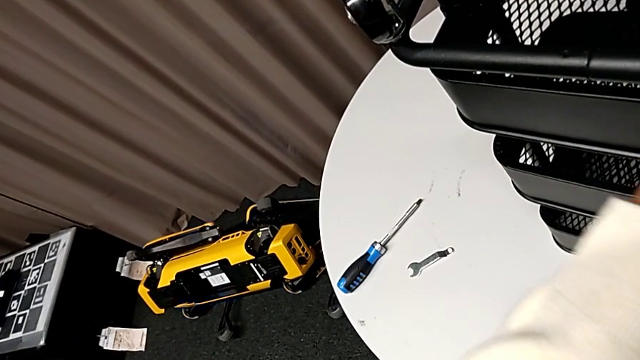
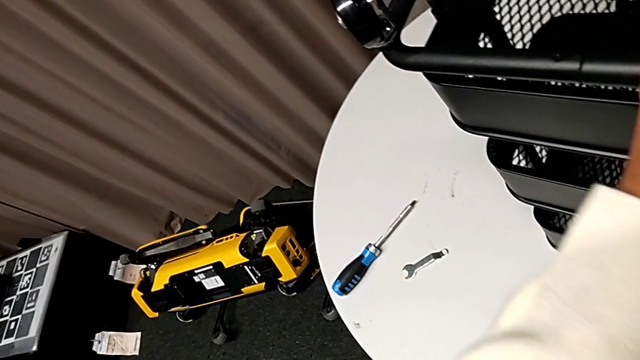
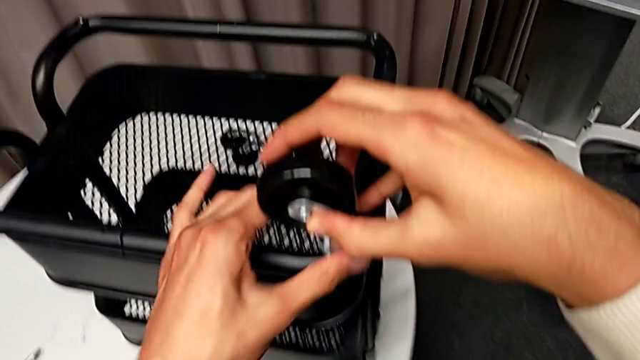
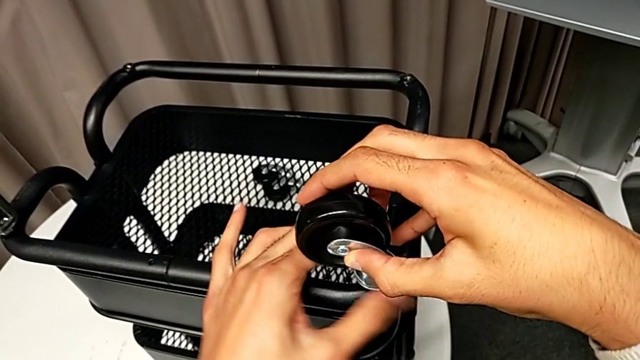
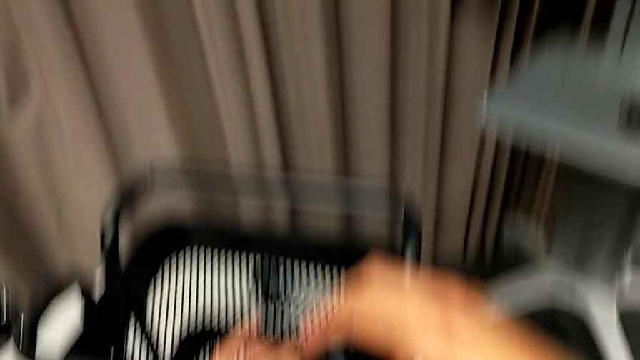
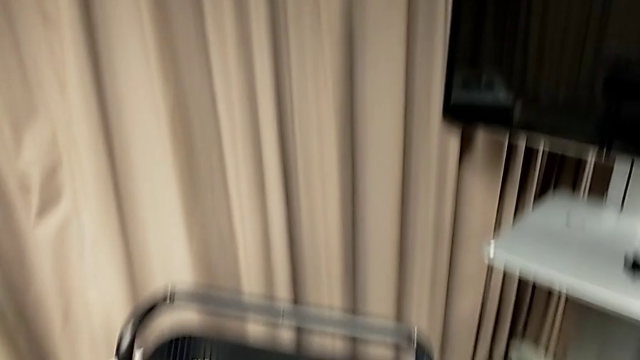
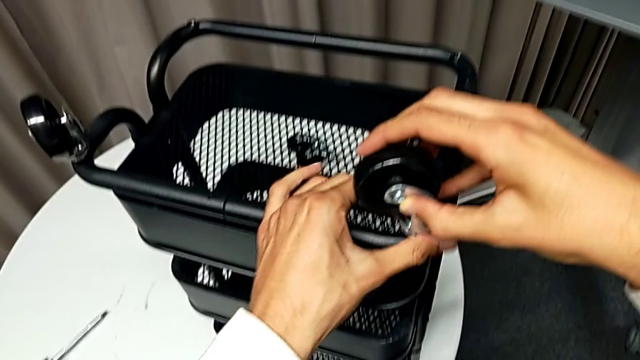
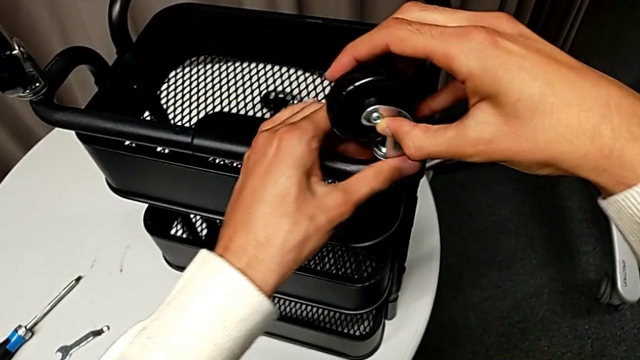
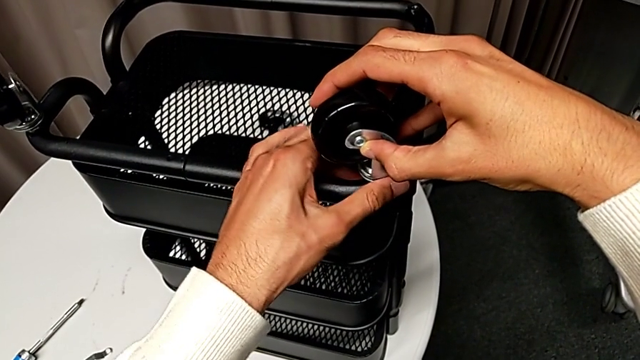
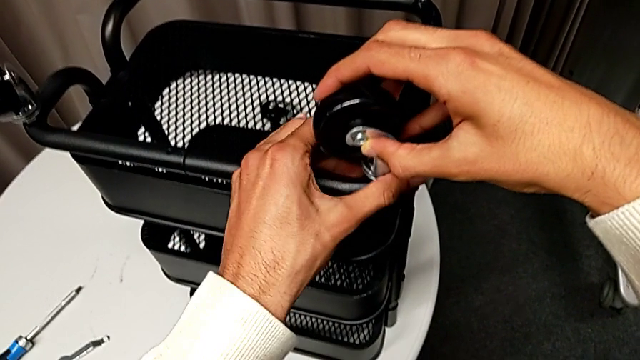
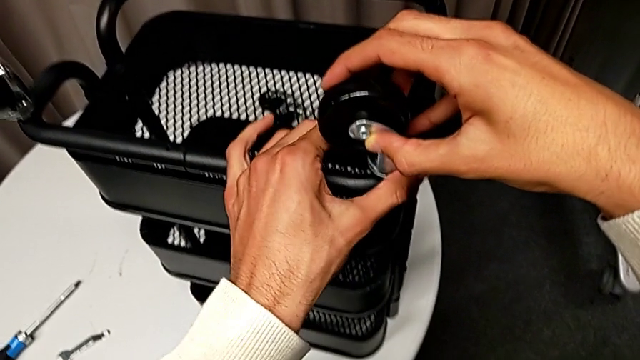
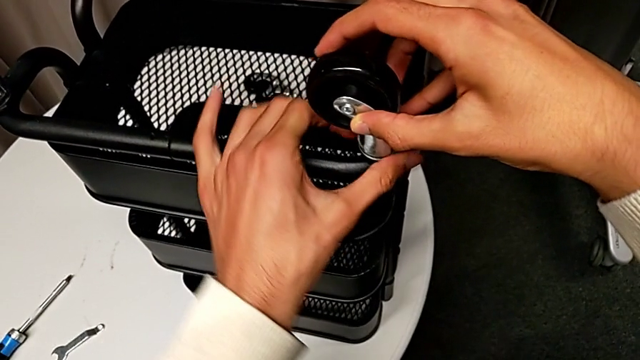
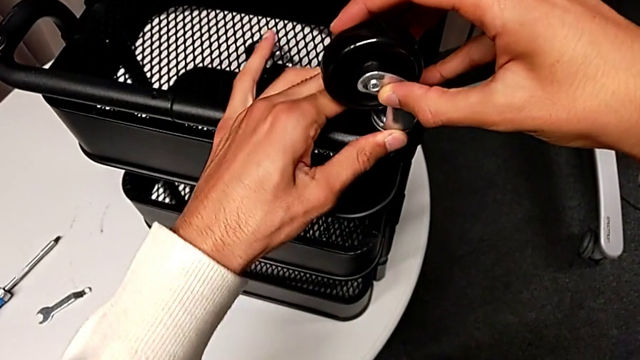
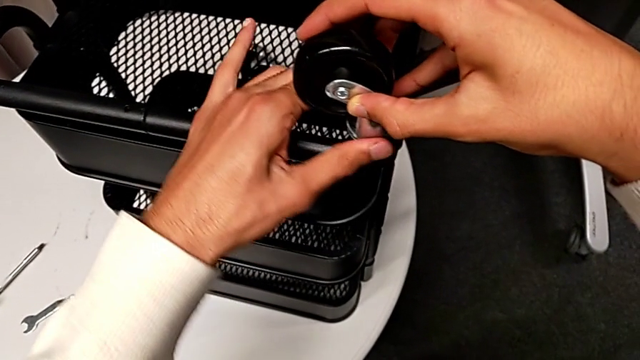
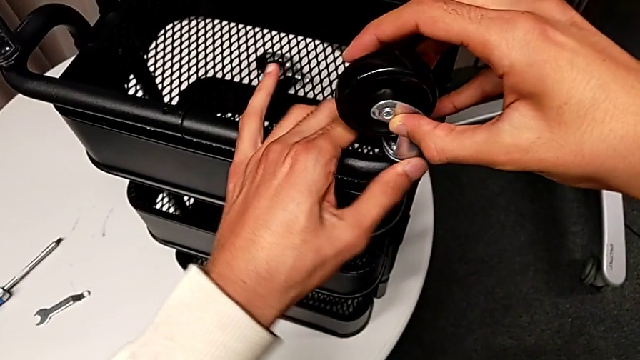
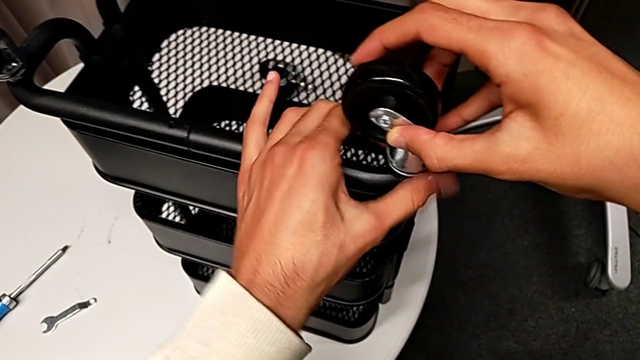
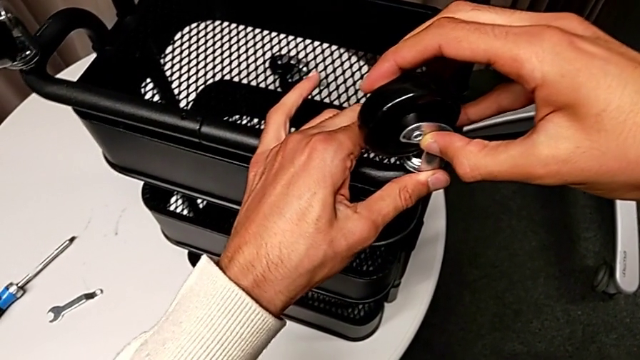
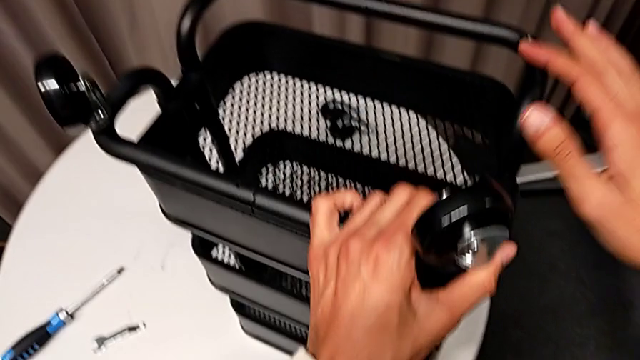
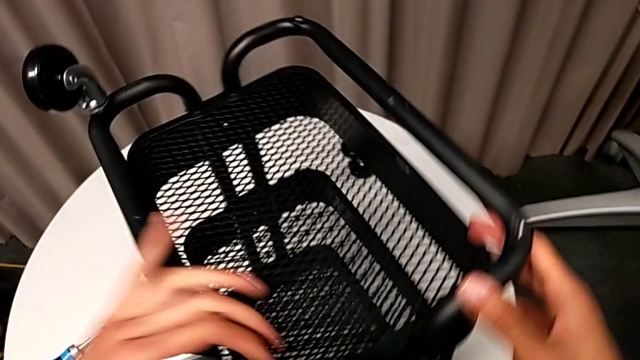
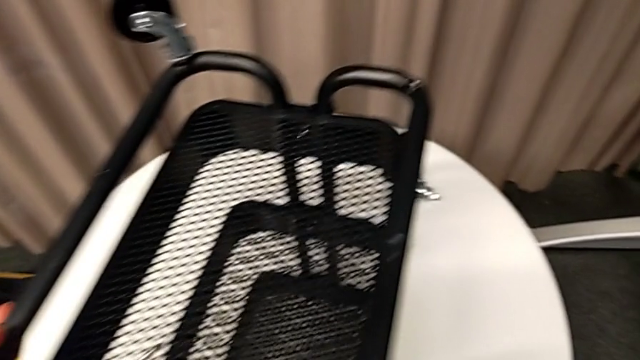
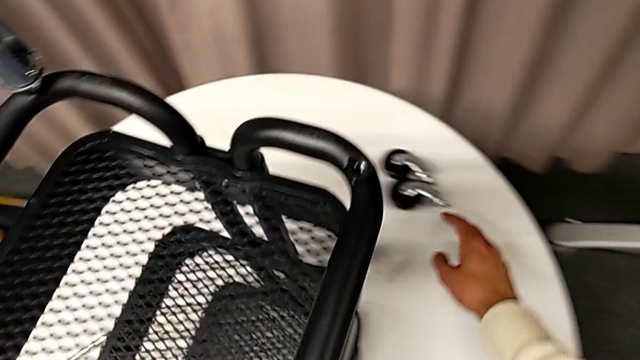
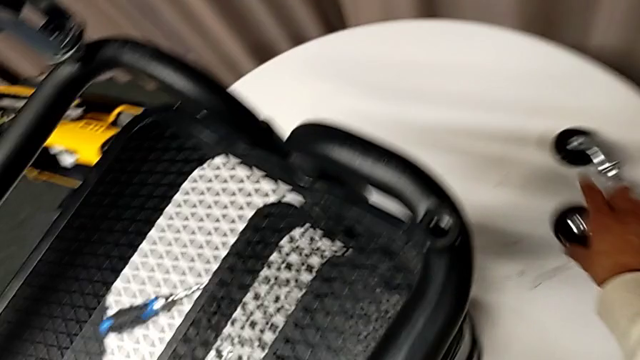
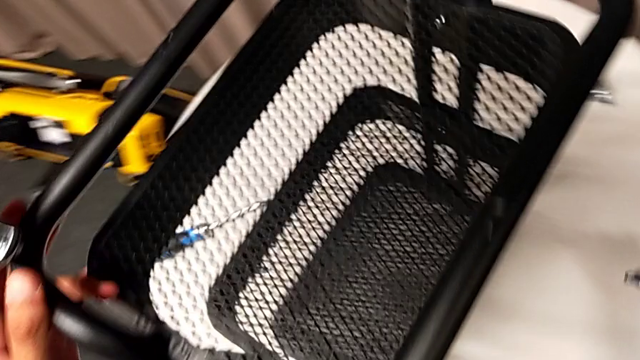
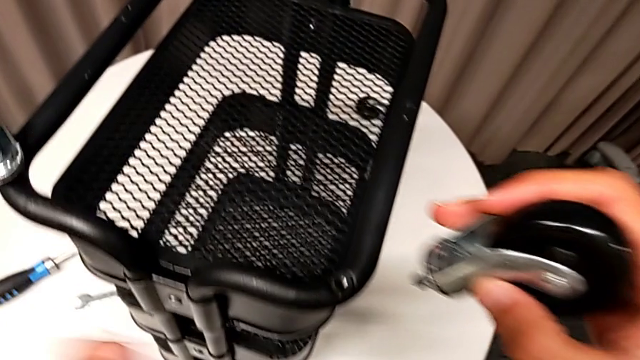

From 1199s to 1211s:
The camera wearer is assembling the wheels. They keep screwing the second wheel, rotate the whole utility cart, grab the third wheel and approach it.

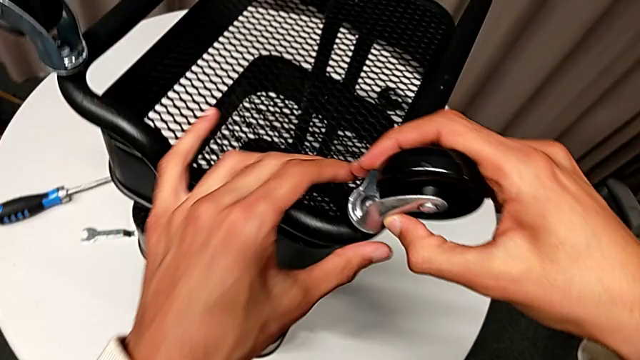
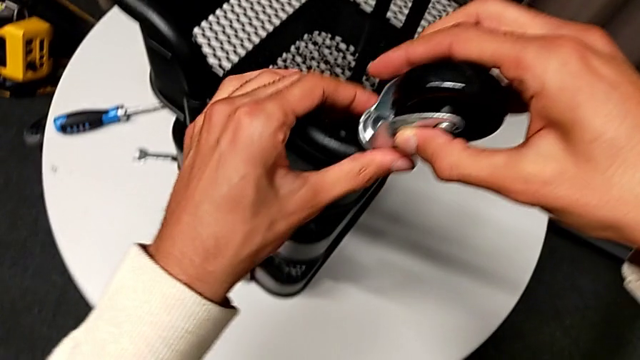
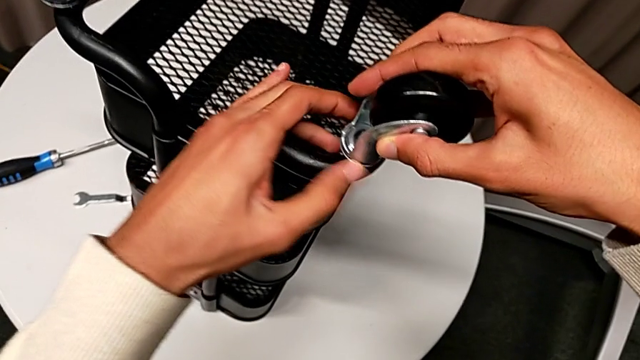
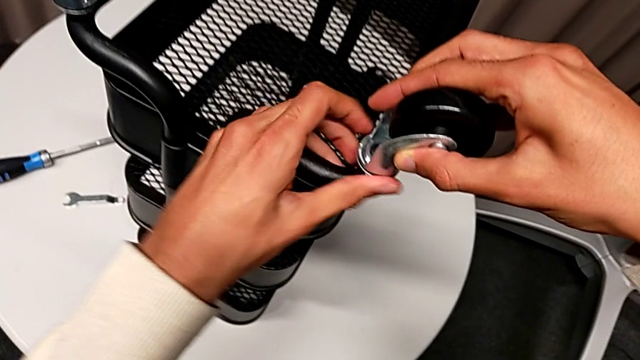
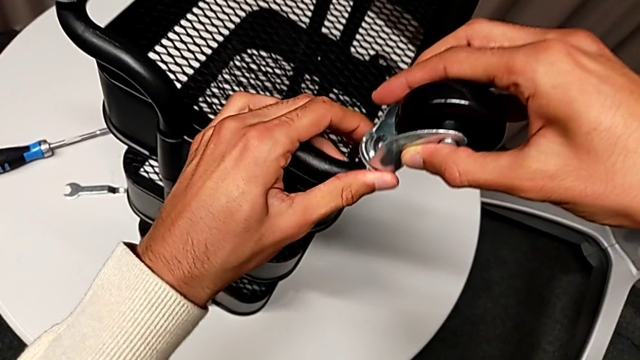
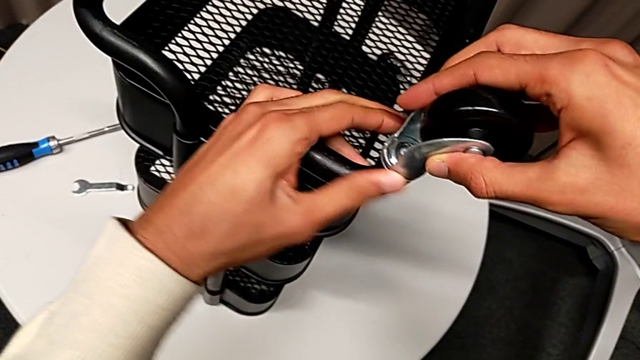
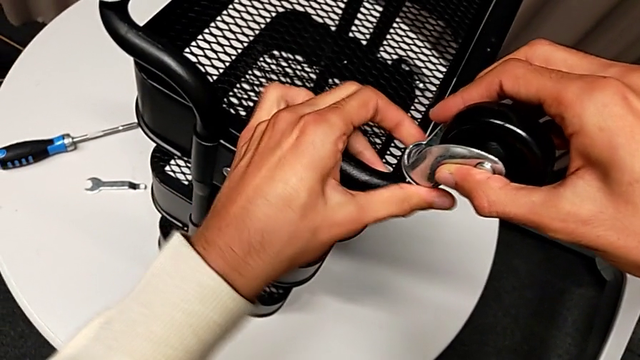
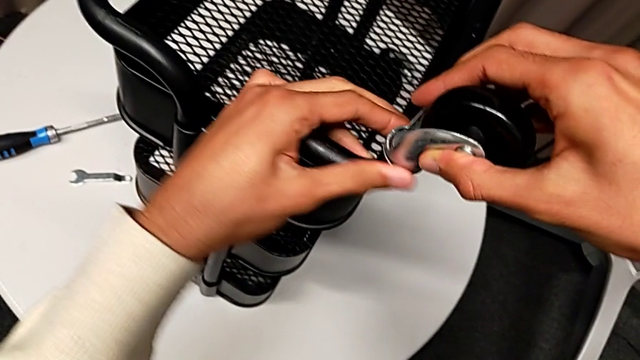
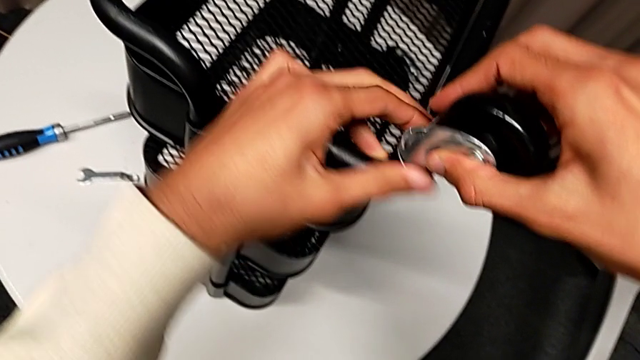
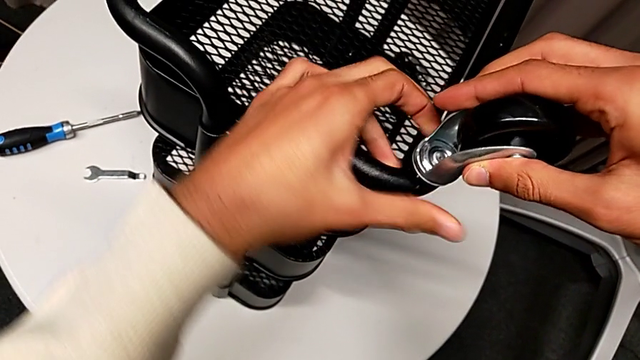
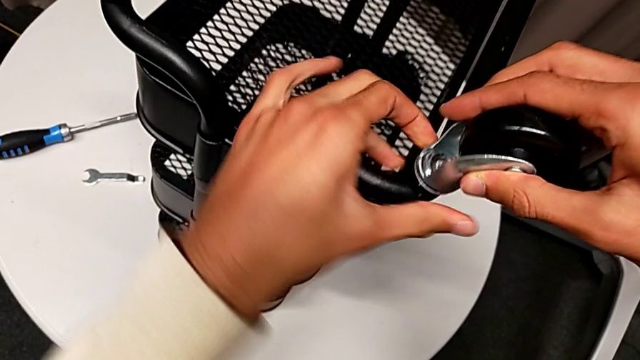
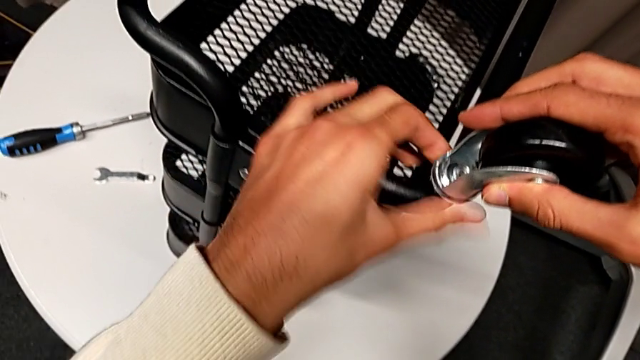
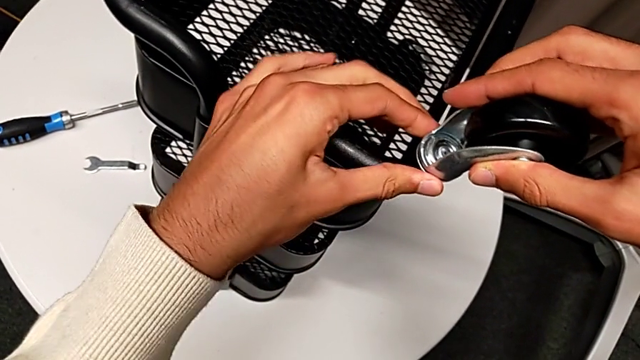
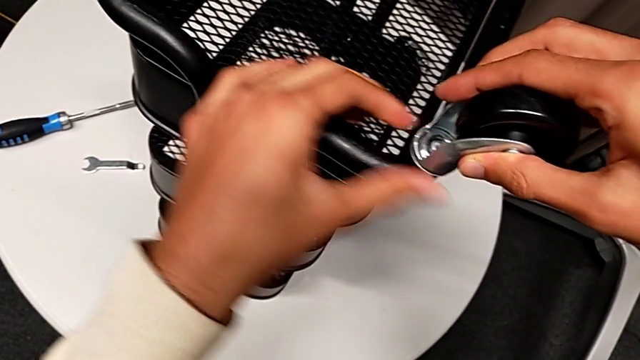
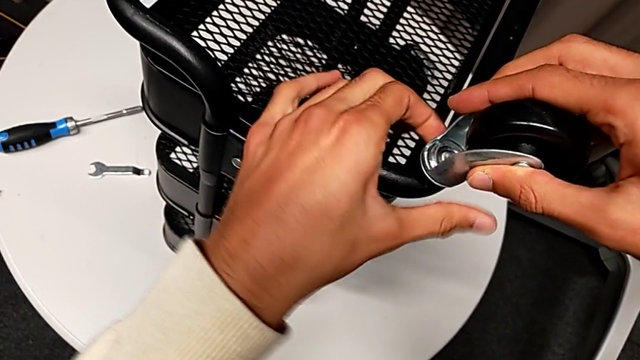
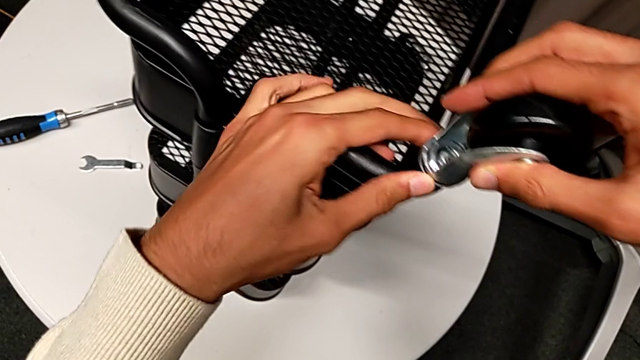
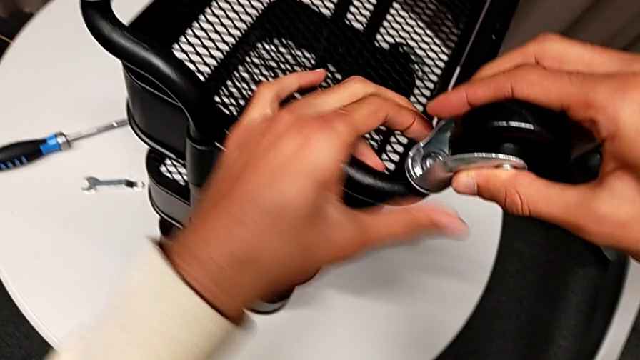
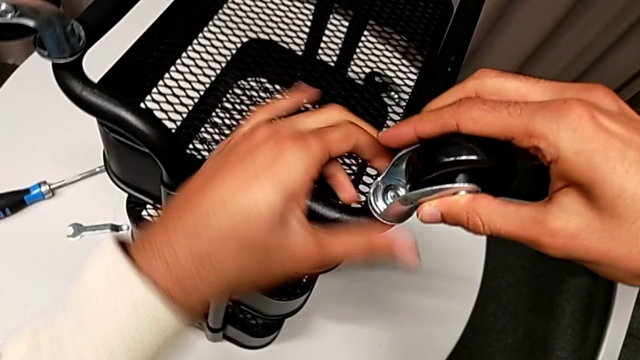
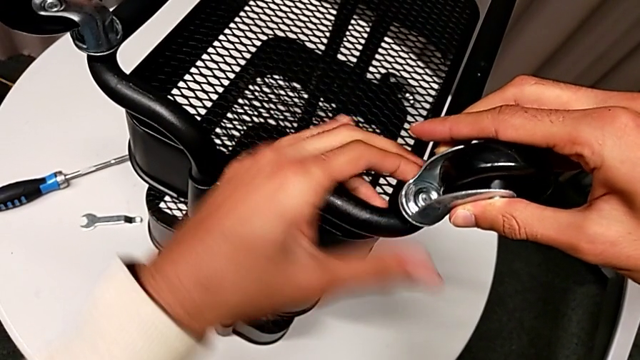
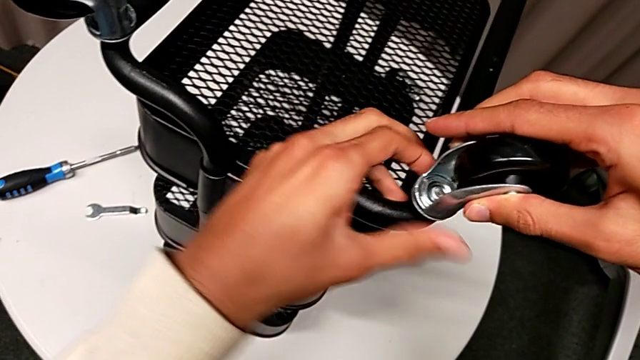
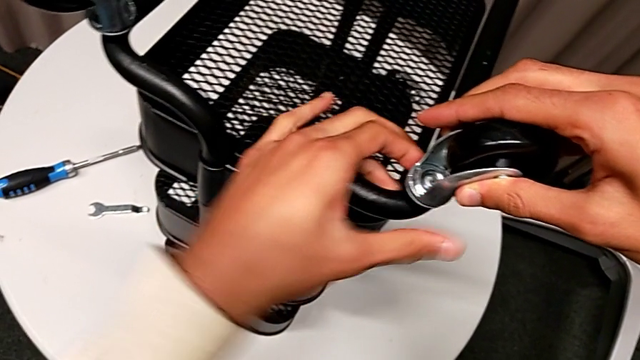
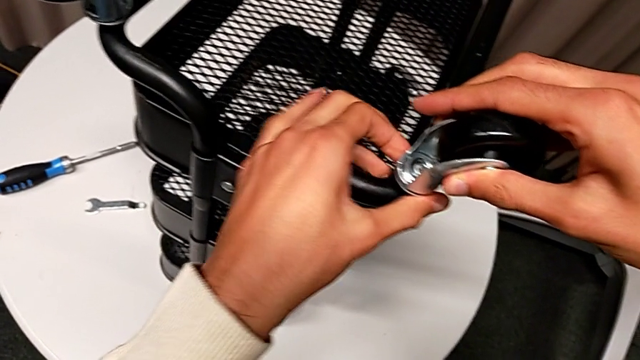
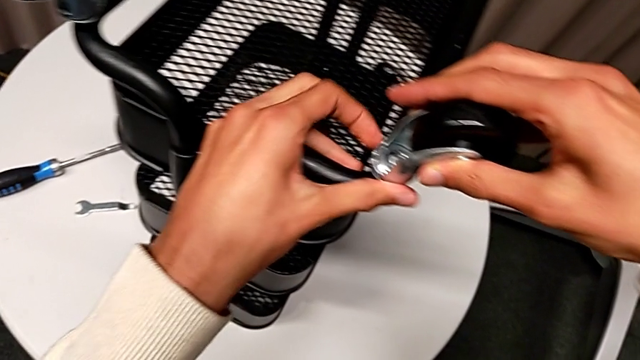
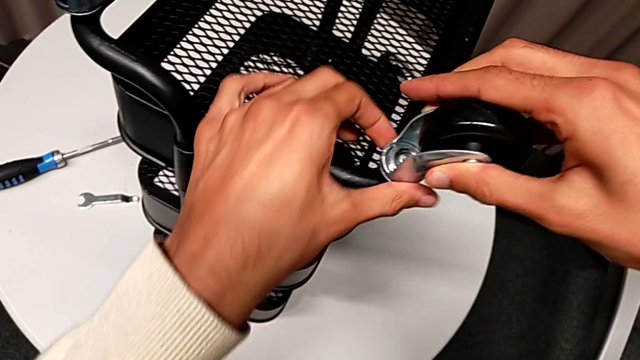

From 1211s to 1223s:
The camera wearer is assembling the wheels. They insert the third wheel and begin to screw it.
